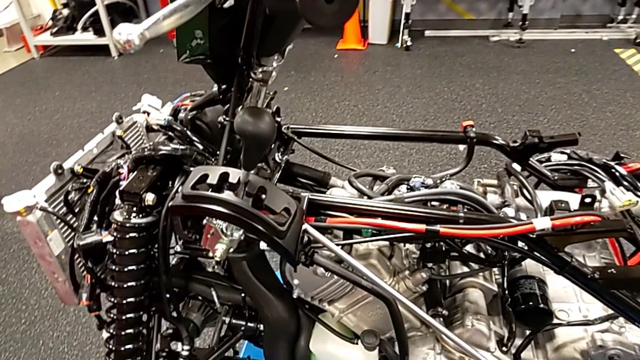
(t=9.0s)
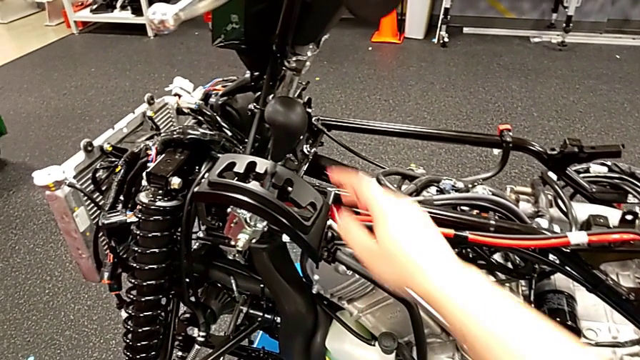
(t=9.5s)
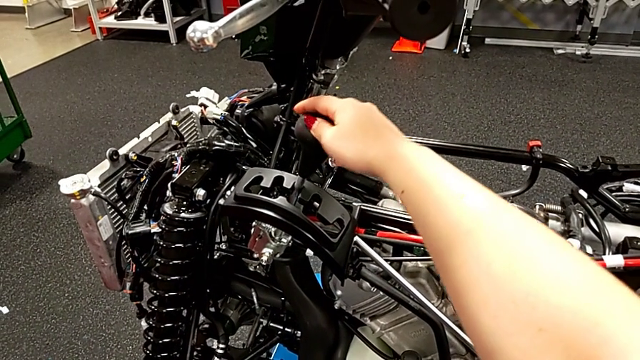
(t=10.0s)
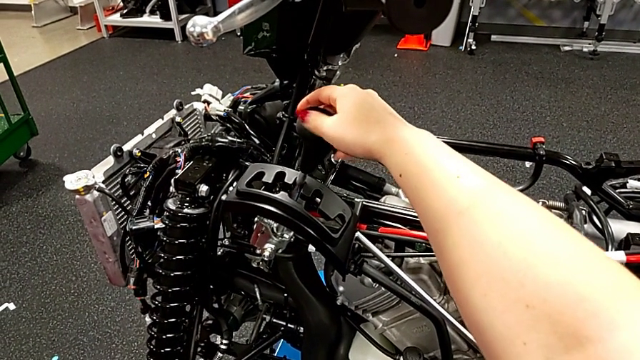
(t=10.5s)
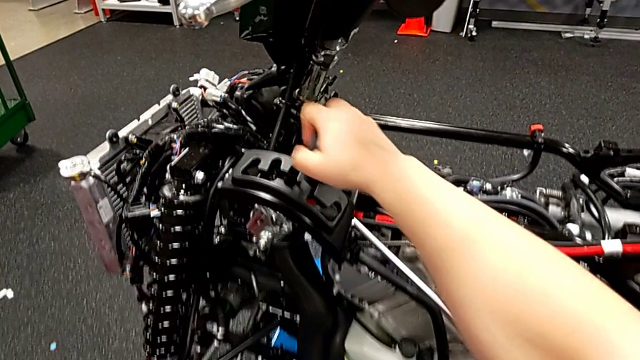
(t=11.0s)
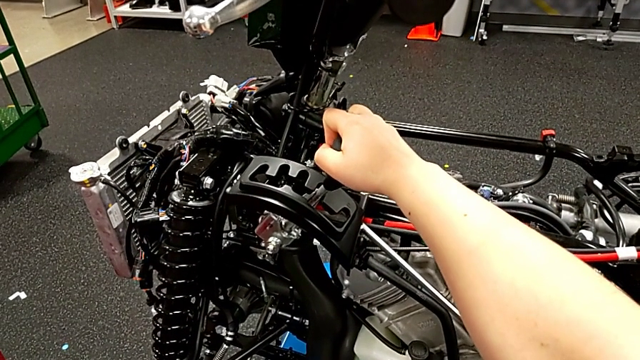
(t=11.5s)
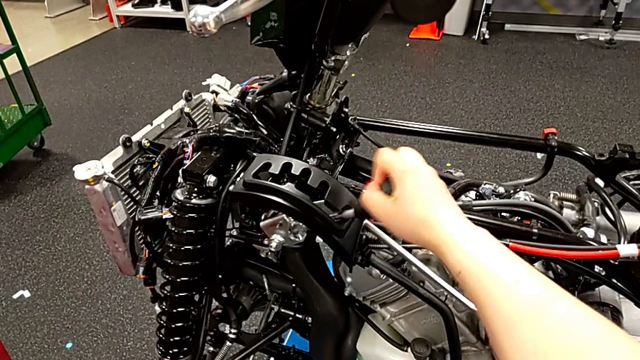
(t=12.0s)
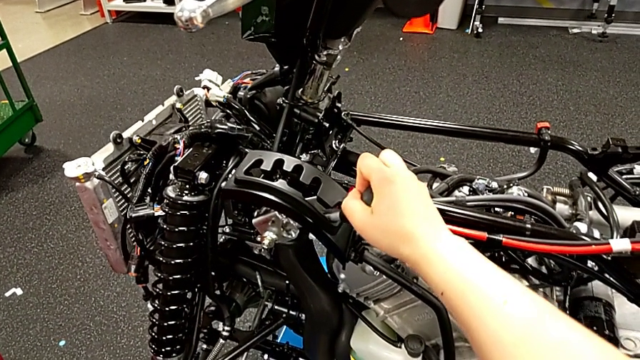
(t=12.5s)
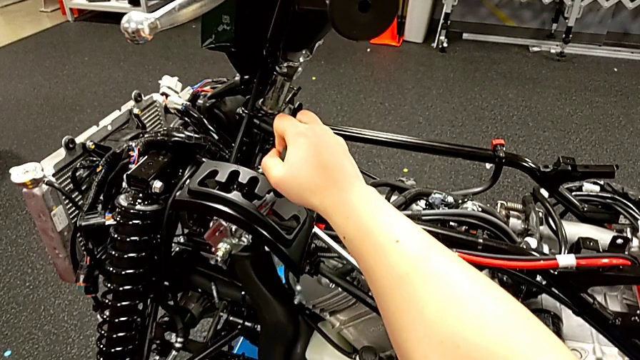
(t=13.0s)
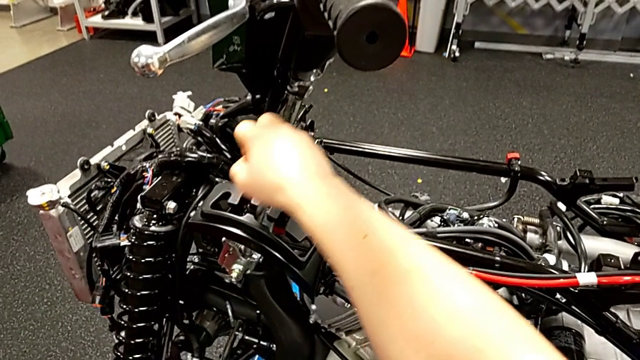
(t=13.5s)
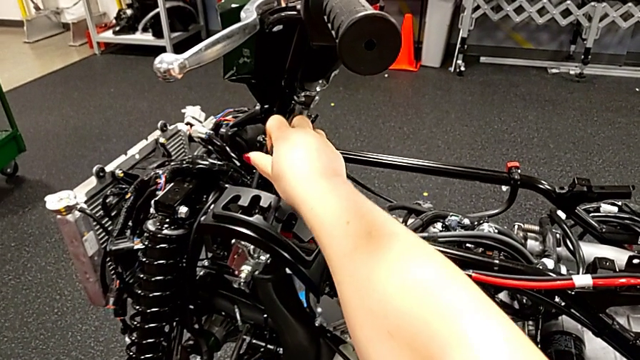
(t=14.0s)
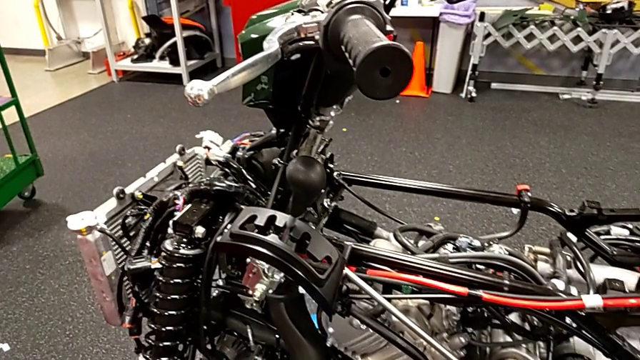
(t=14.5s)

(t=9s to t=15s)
The camera wearer places the lever. They shift the lever down and shift it up.

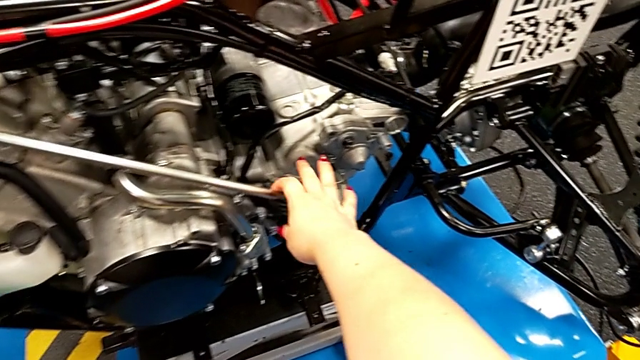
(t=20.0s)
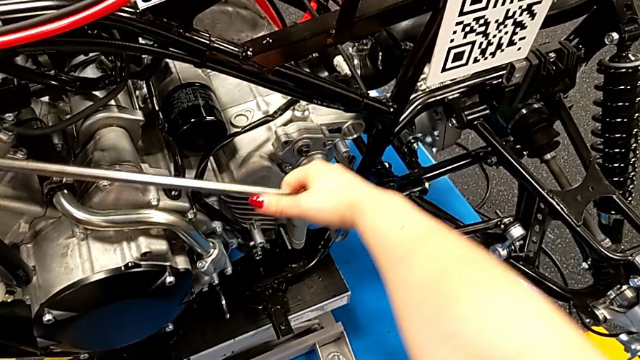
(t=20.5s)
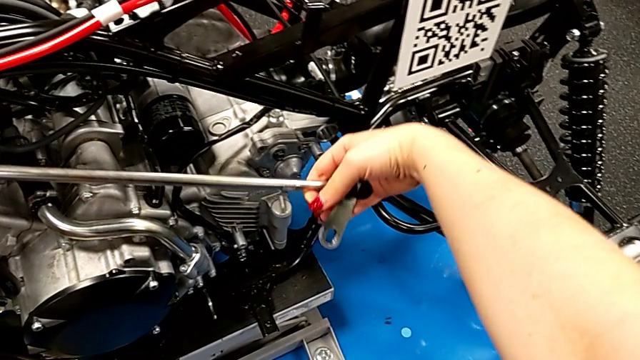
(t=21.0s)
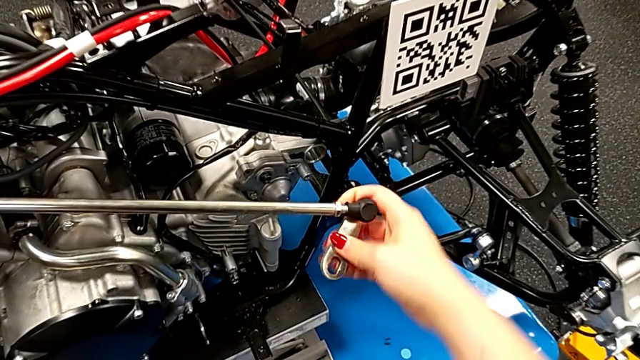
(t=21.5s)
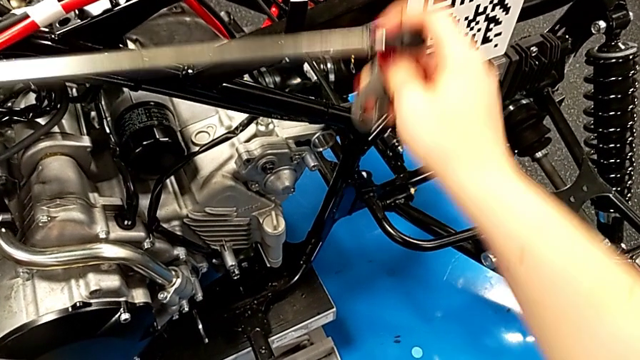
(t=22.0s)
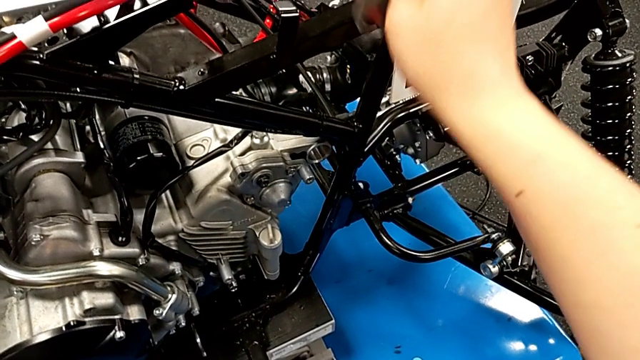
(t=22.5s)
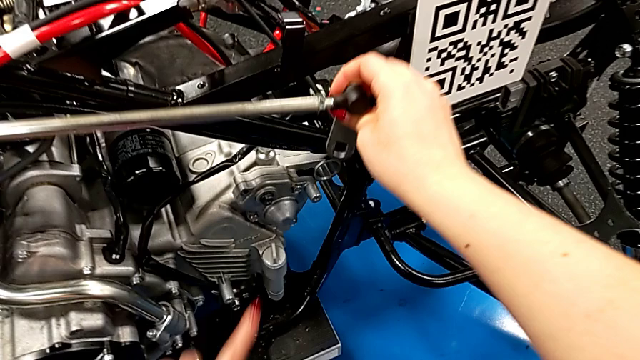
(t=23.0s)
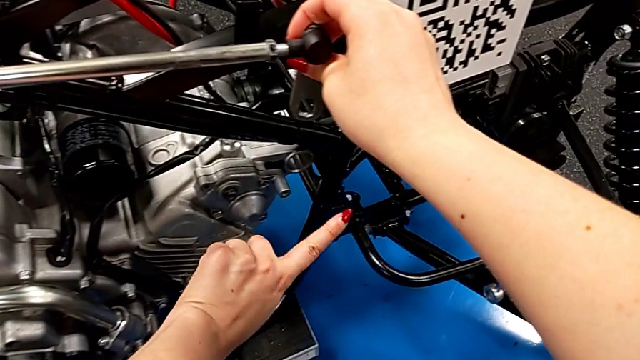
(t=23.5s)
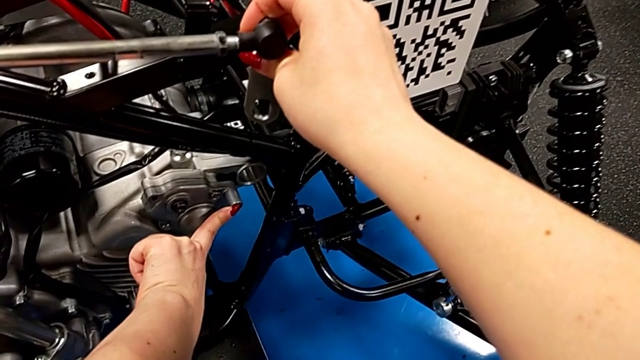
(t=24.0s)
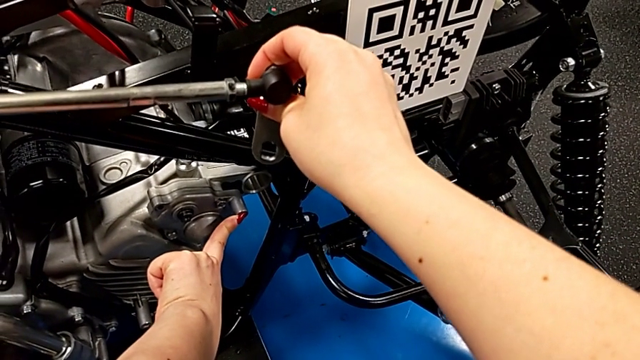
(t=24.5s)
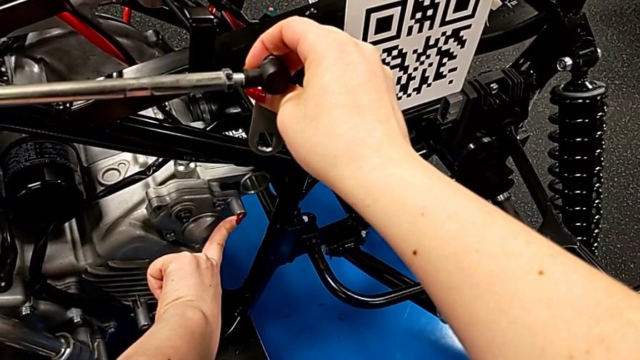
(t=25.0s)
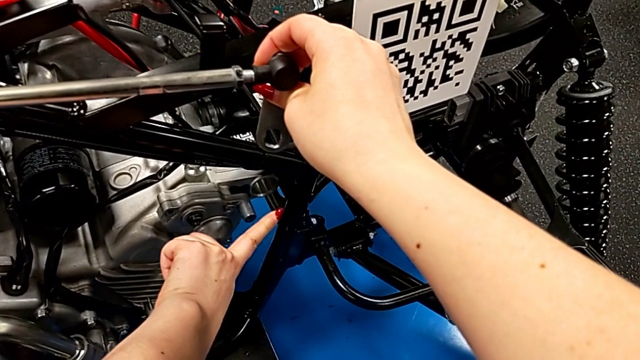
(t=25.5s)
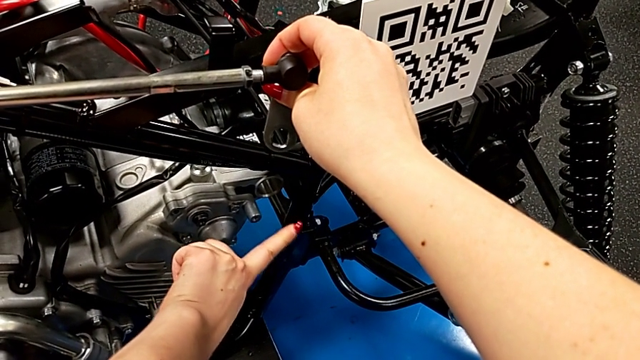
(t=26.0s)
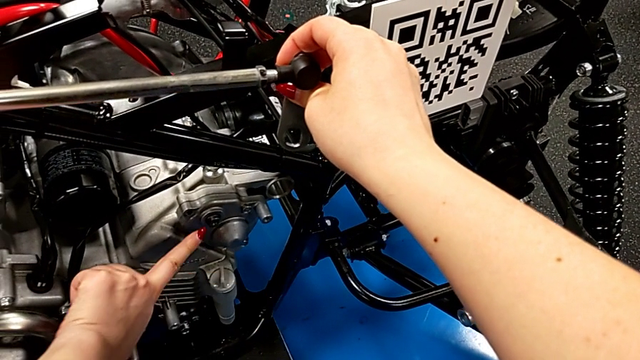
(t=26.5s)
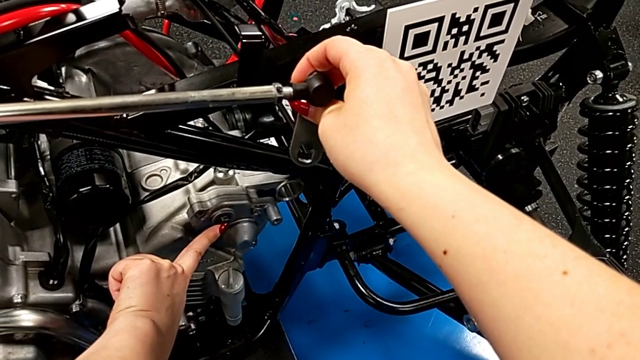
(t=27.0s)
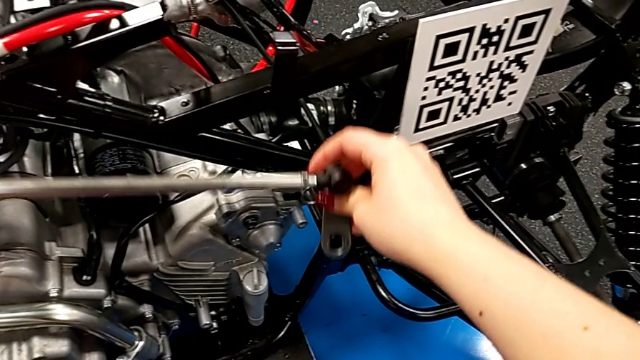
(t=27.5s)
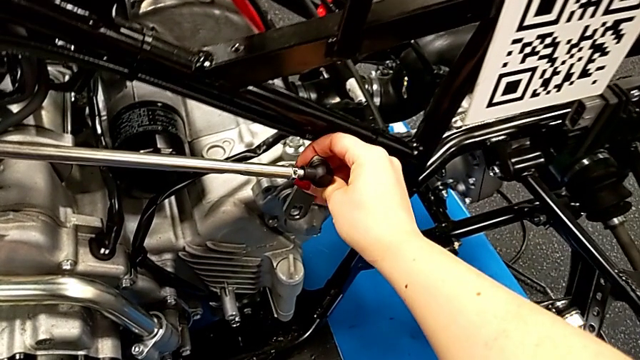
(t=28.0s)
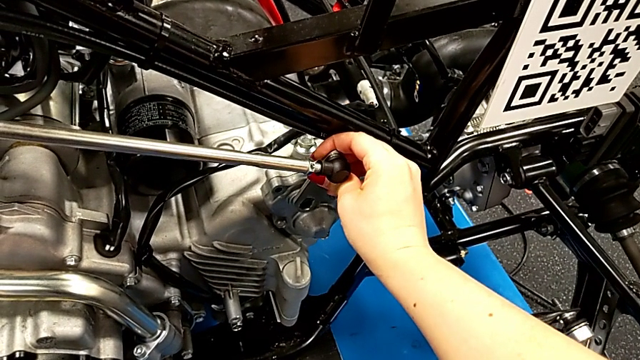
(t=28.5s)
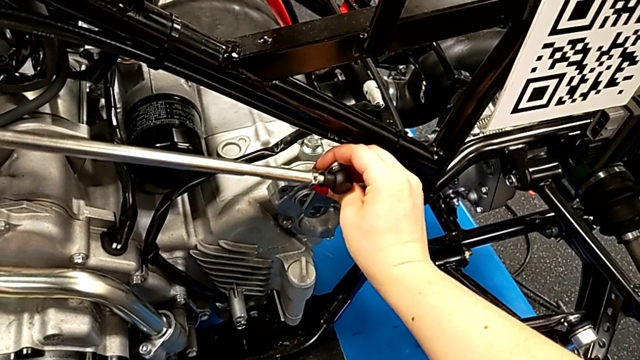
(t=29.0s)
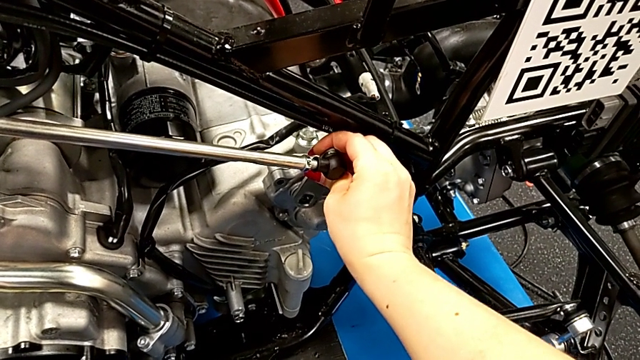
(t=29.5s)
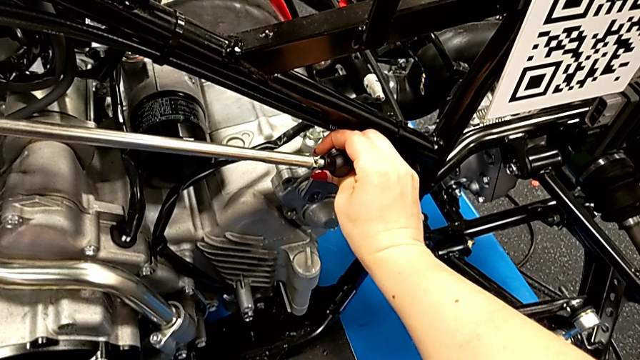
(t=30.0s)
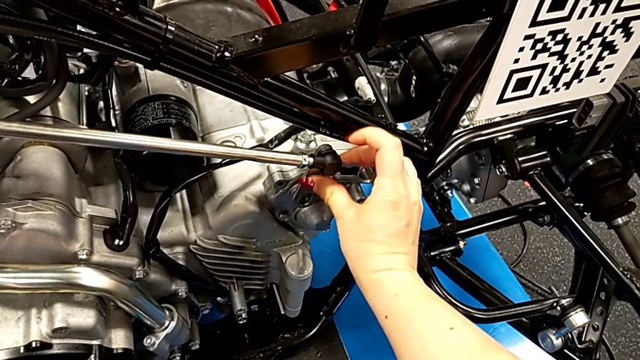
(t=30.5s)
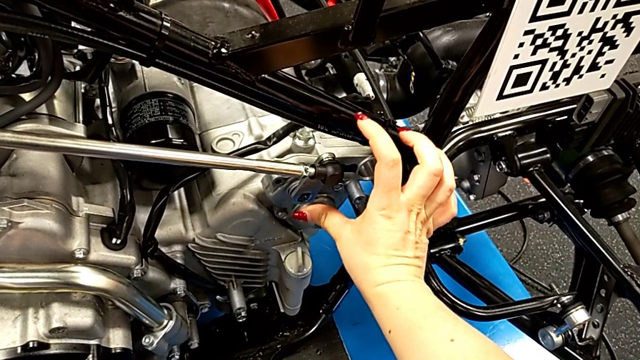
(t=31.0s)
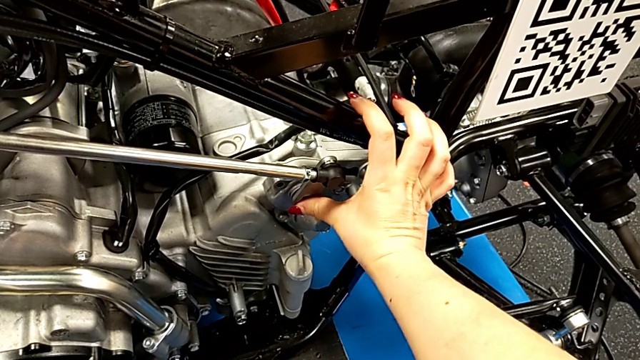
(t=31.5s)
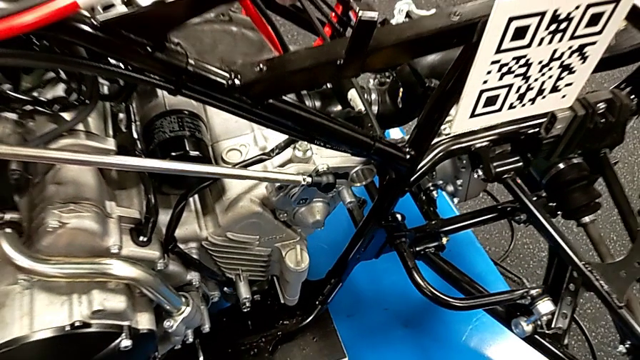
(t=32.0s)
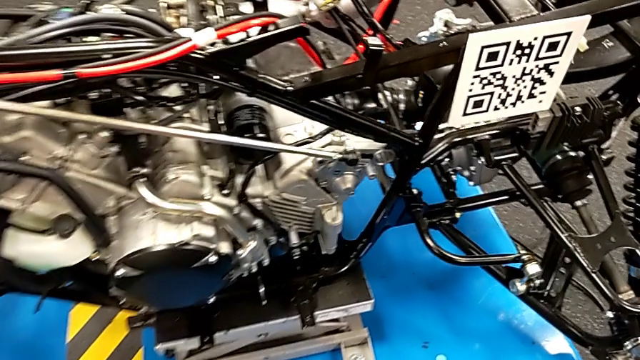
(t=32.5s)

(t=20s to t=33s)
The camera wearer slides the shift into the mount peg. They grab the shift arm, lift it, wrongly touch the wrong peg, touch the peg, insert the shift arm and push it.

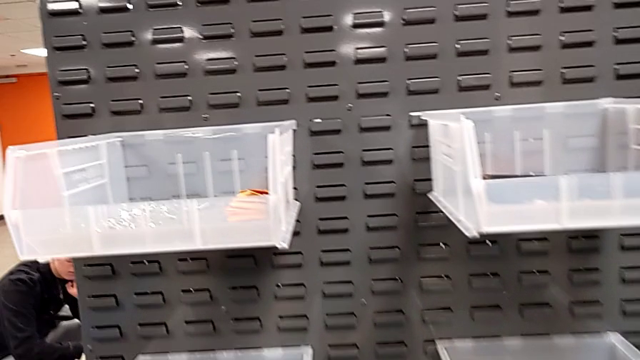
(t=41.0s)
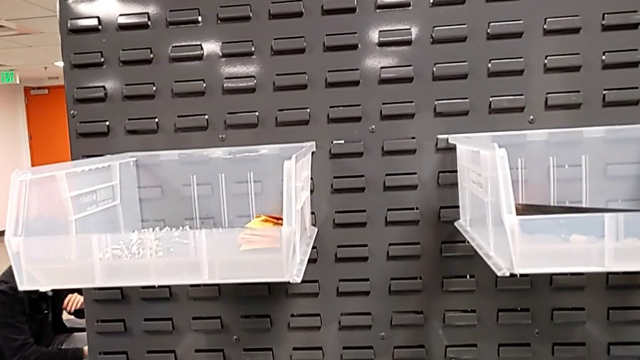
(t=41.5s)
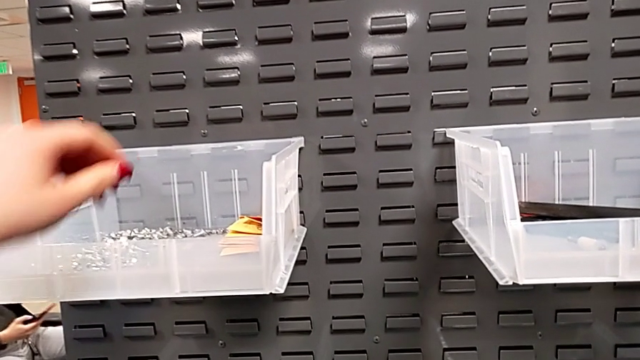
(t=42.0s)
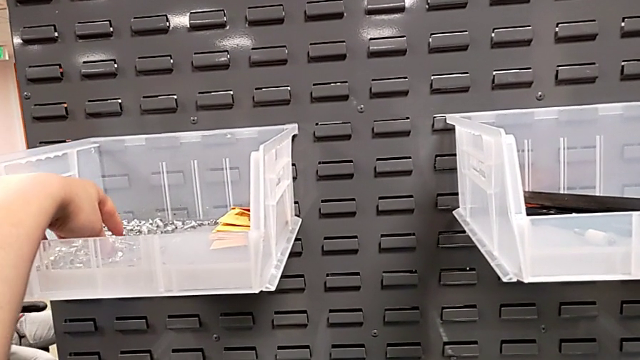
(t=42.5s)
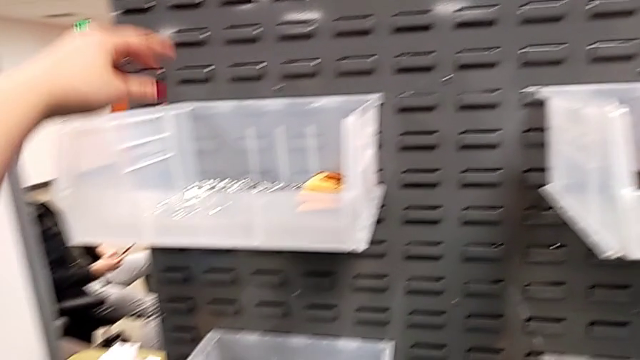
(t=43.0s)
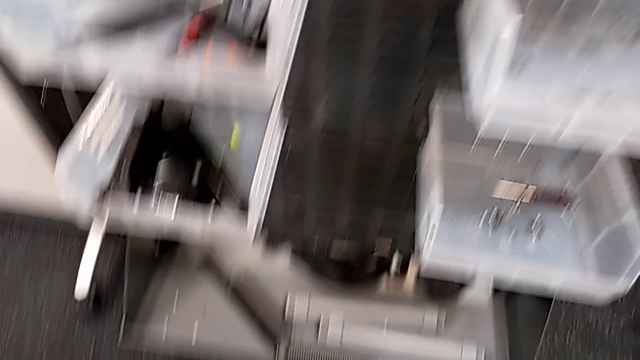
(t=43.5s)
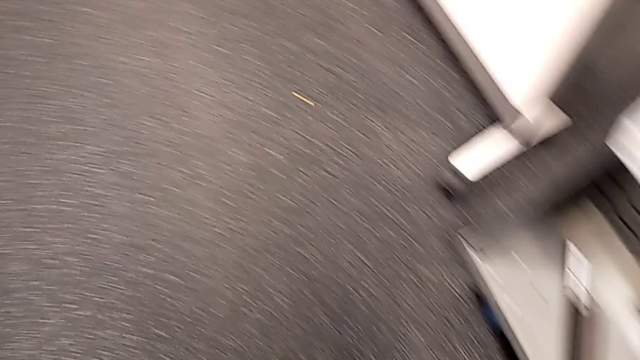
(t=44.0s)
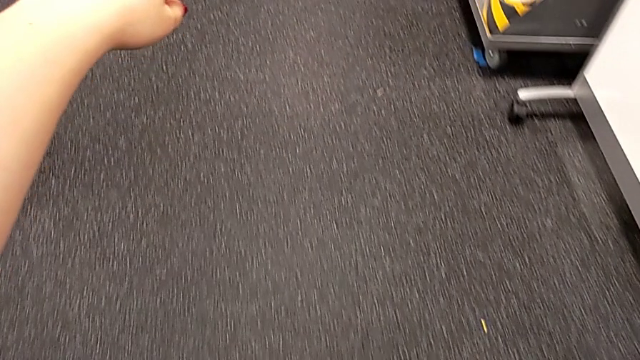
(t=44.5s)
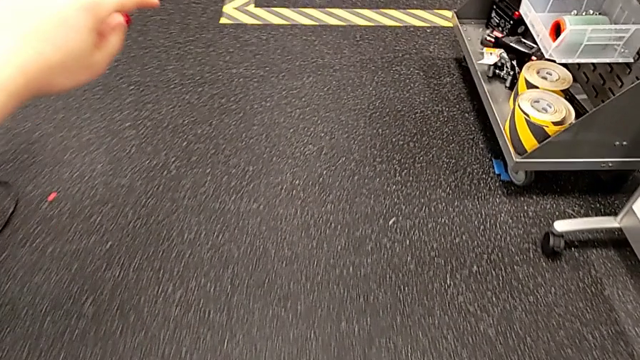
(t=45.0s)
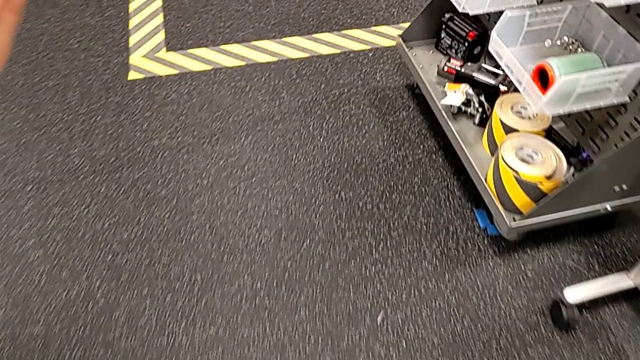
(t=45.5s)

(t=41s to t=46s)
The camera wearer is grabbing a screw and a nut. They wrongly approach the wrong bolt.
